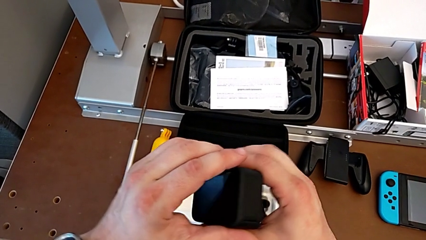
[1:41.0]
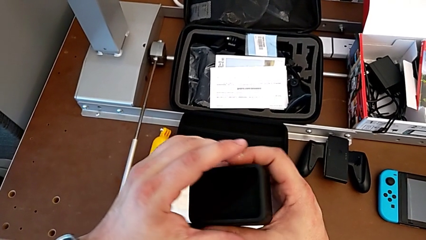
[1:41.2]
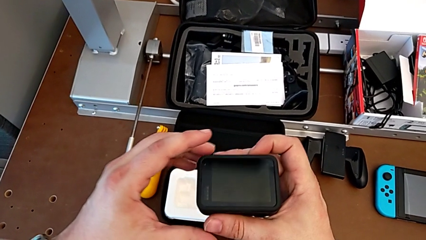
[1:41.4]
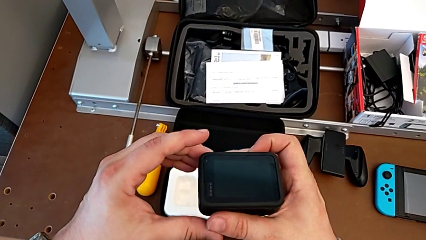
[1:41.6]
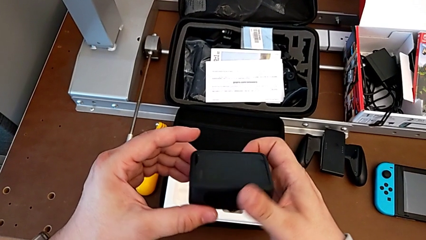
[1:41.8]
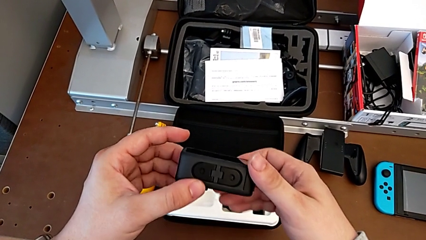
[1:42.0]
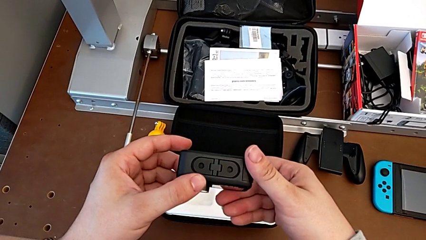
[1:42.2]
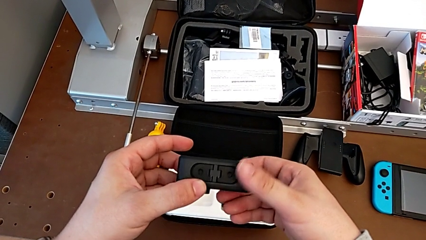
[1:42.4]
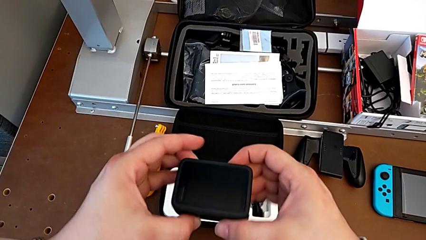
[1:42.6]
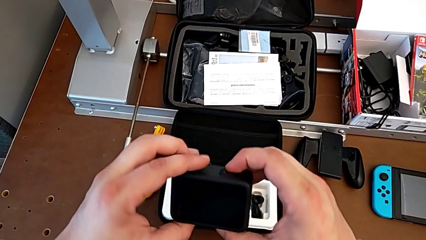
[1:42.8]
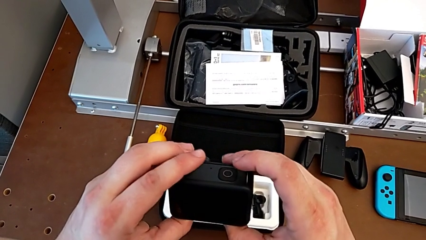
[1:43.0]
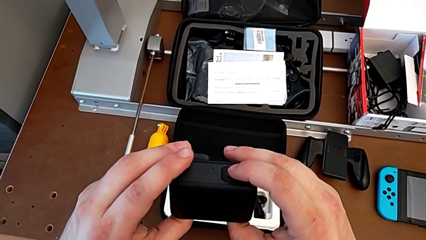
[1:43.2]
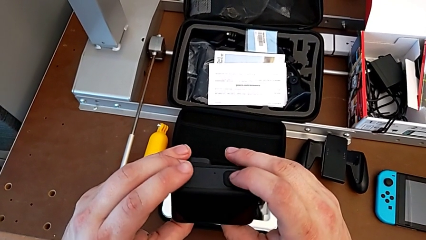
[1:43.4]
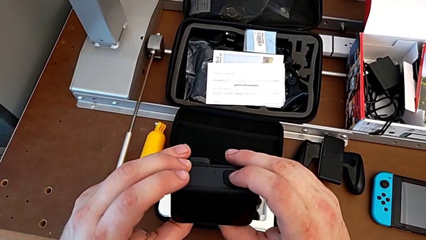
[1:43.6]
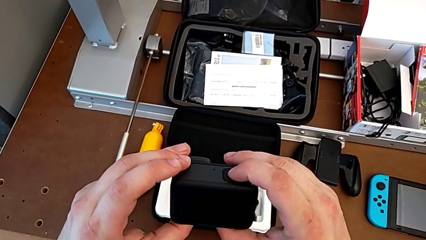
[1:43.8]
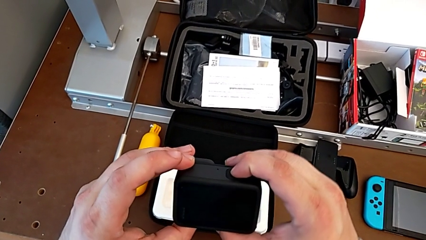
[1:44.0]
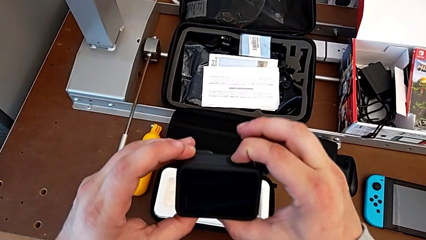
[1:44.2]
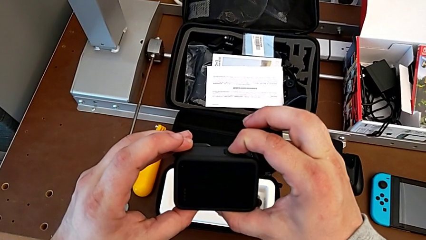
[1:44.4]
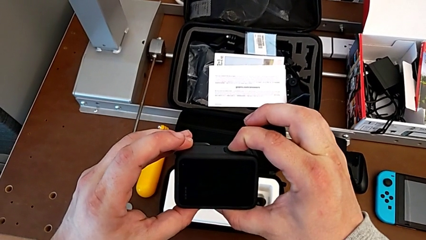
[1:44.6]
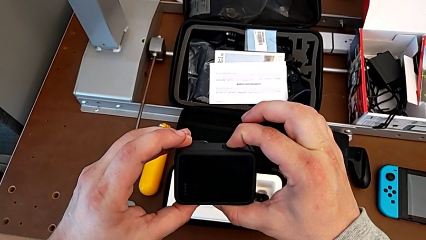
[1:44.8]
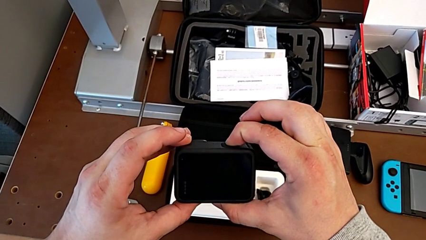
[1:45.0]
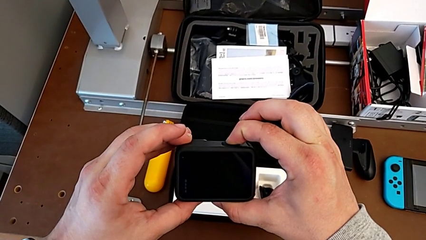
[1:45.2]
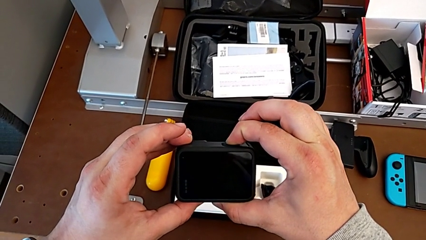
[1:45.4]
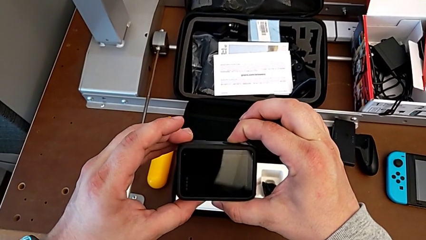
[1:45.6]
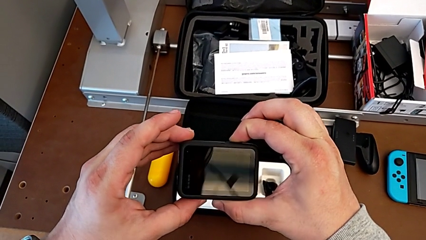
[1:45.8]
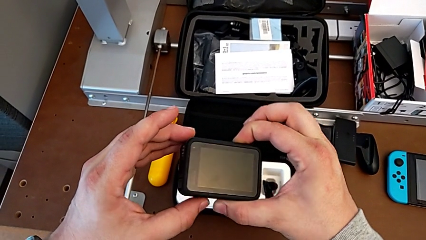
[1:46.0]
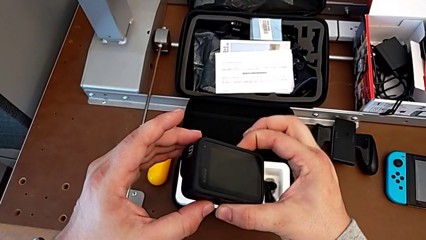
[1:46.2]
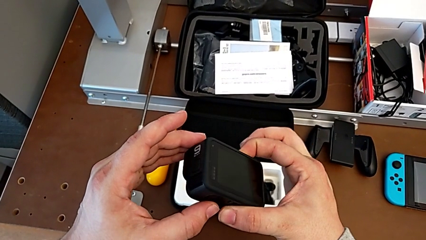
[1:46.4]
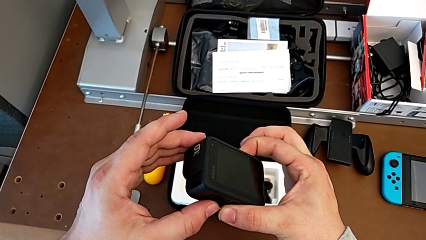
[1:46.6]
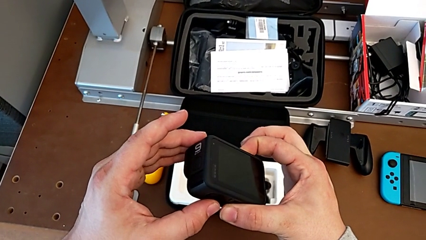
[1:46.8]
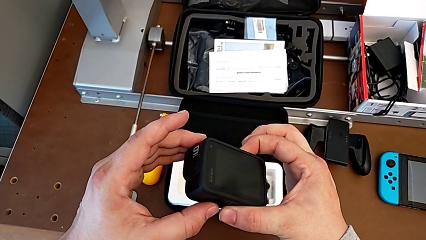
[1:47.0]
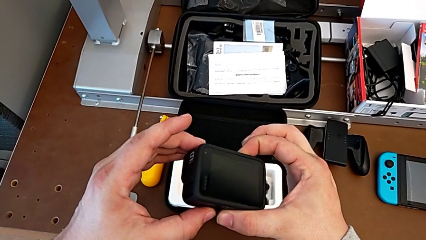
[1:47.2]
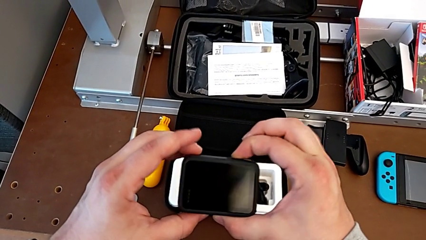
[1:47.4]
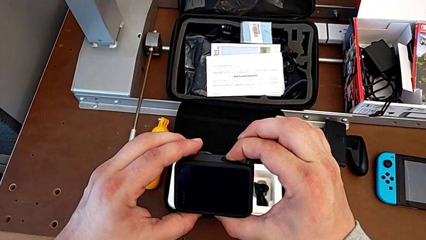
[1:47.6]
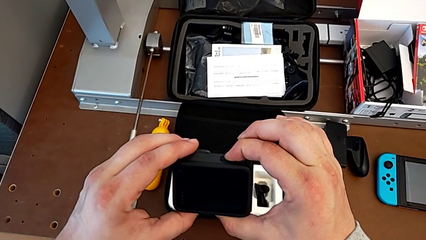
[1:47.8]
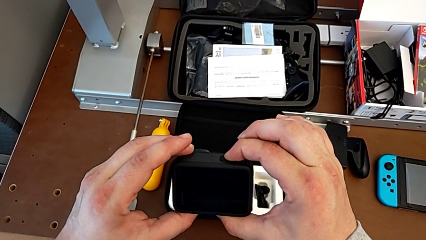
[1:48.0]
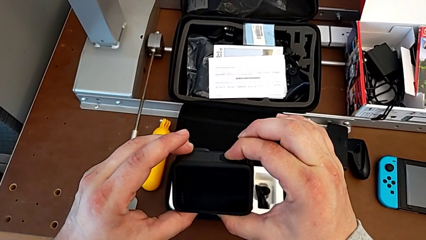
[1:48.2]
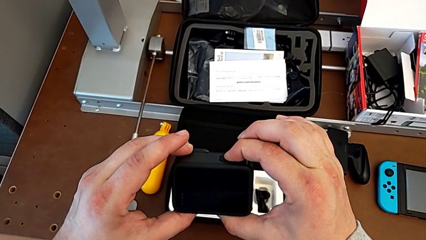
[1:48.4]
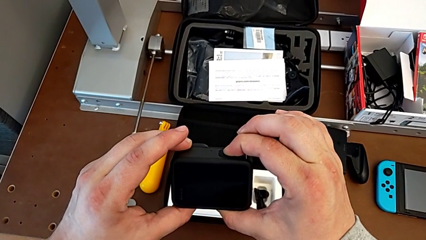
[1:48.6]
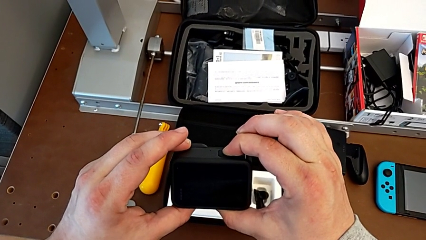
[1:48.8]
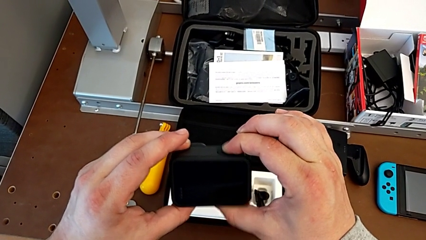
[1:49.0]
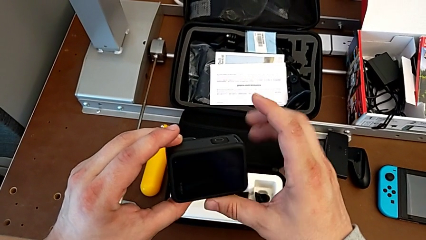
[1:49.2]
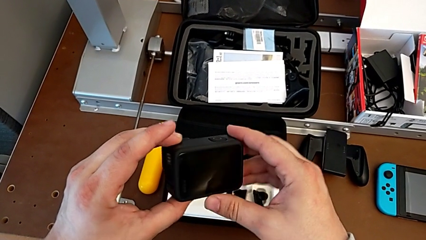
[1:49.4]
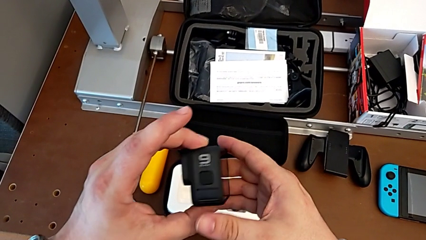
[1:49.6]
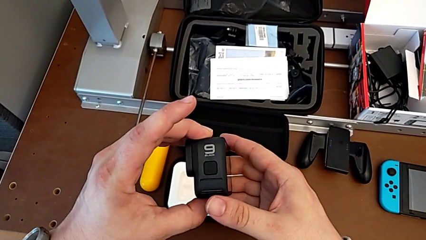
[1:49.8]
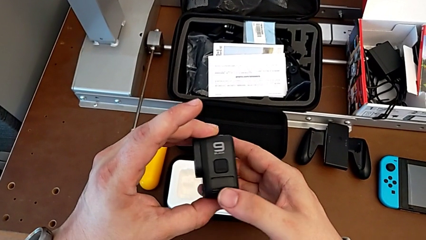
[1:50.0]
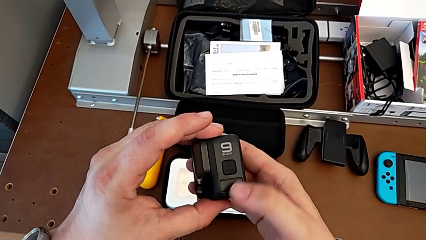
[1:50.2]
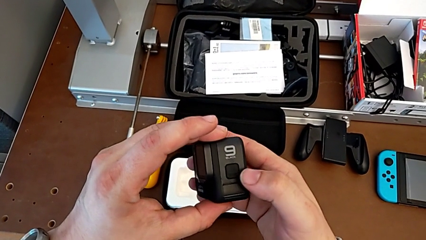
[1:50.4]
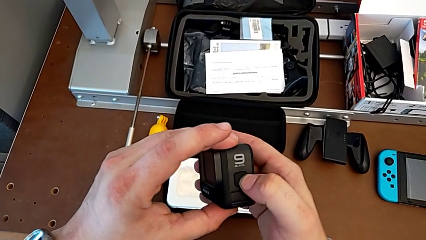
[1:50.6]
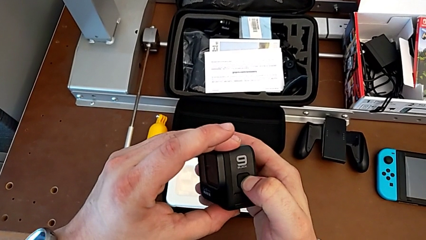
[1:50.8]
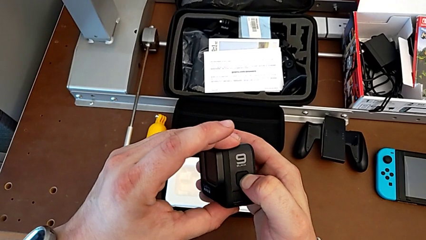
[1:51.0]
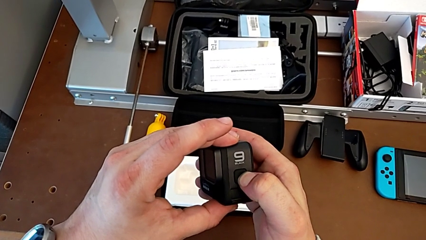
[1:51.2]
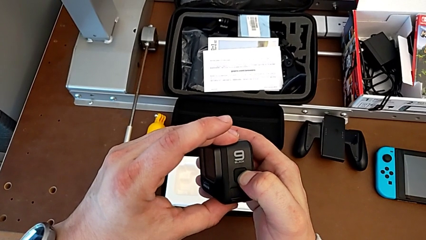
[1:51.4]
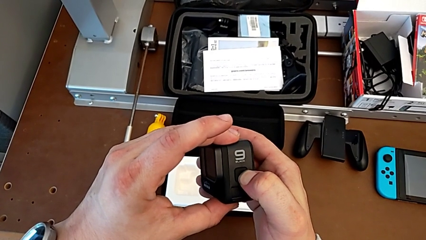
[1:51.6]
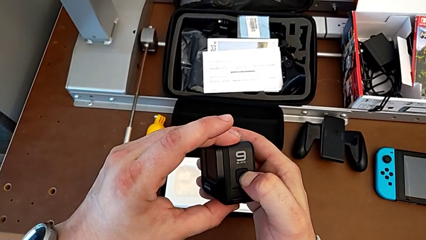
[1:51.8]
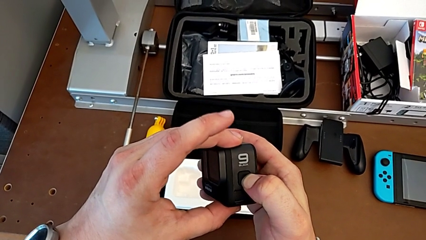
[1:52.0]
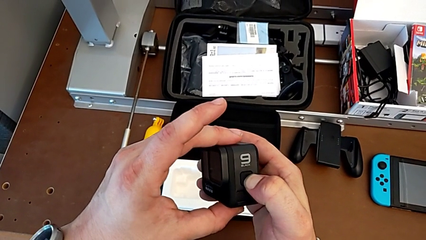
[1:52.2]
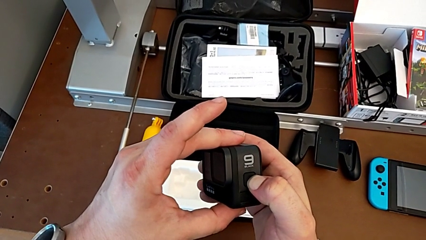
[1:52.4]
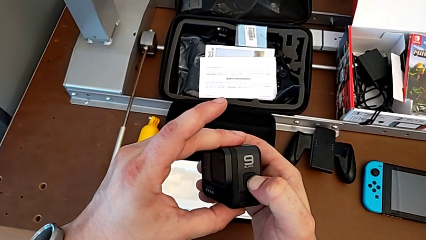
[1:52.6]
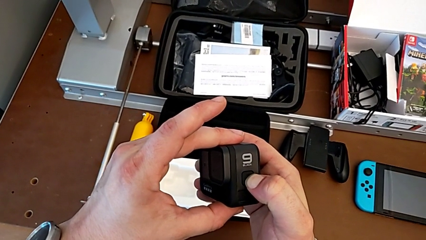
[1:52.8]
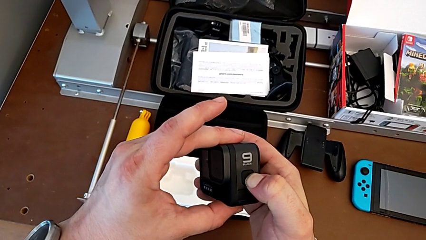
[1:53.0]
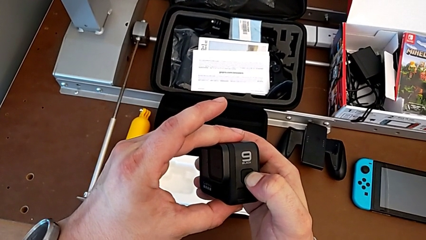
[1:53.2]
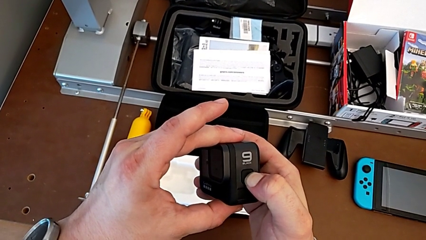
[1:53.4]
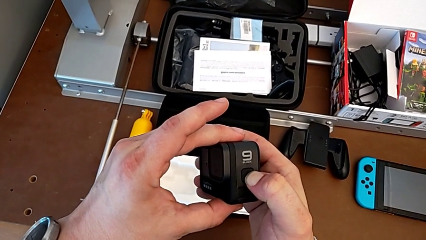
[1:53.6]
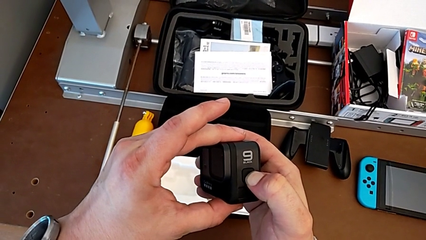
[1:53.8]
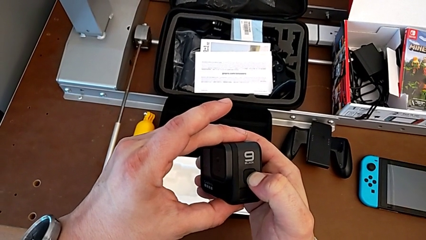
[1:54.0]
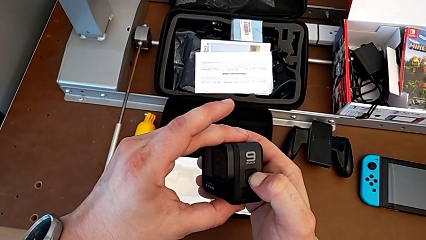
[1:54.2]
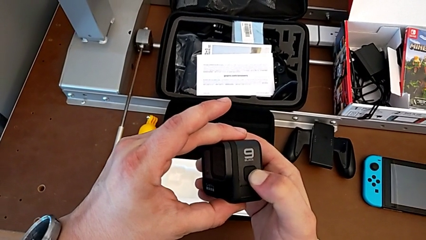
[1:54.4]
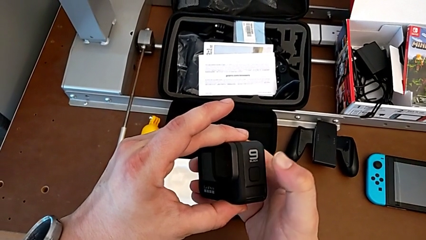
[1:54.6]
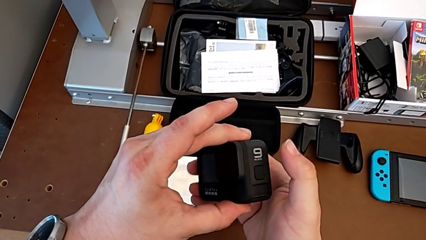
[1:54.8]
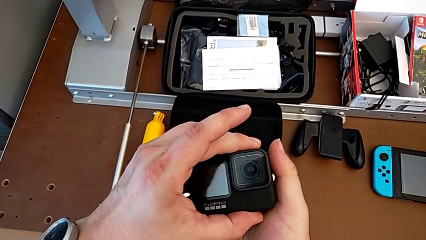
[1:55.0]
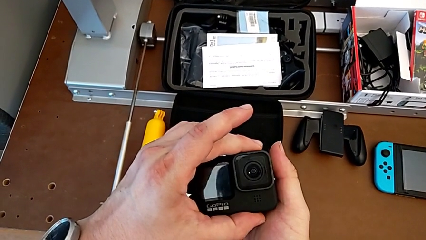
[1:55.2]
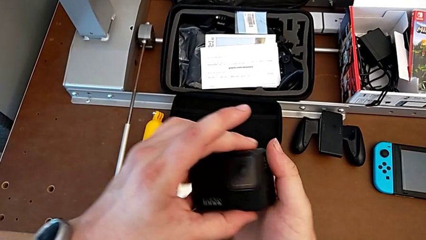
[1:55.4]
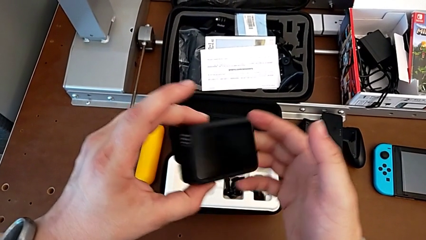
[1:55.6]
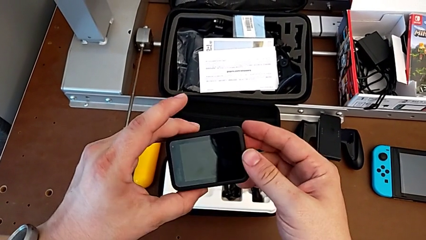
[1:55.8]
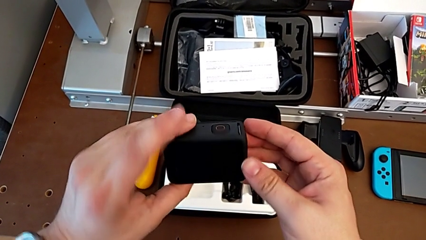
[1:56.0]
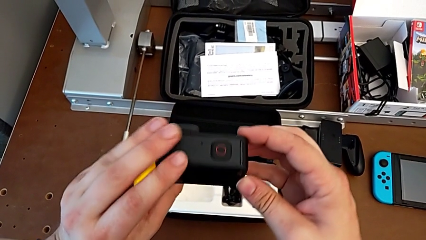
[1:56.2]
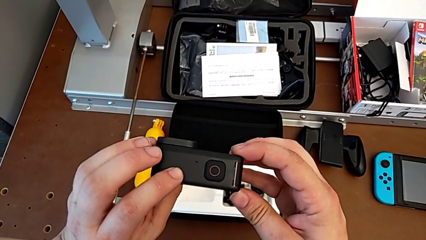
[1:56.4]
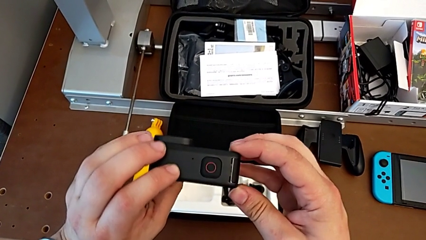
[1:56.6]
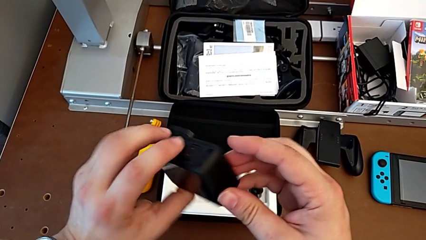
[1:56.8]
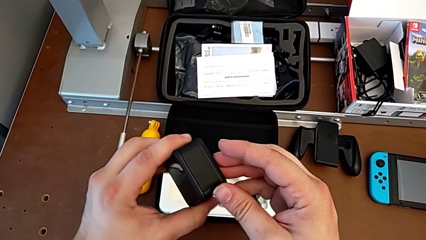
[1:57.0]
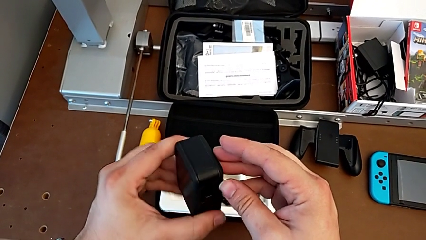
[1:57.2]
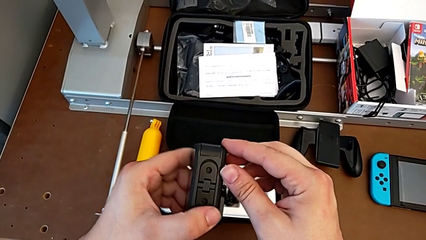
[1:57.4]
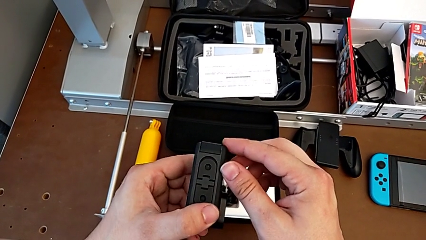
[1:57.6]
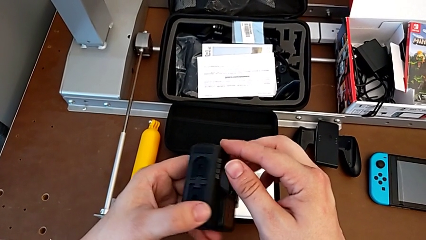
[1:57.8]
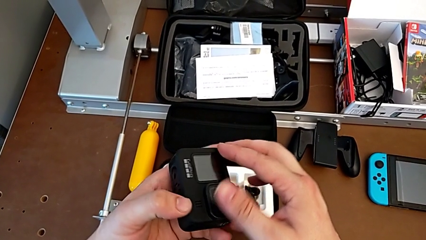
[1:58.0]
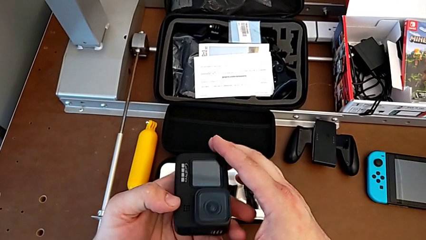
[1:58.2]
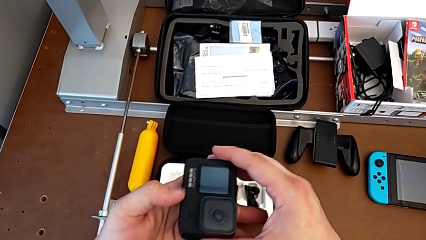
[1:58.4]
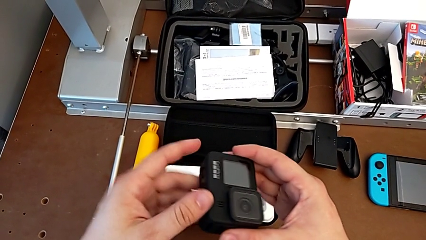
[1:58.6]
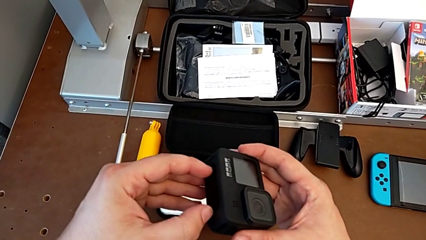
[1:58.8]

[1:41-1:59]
The camera wearer turns off their GoPro. They inspect the GoPro, press the upper button, rotate the GoPro, press the right button and rotate the GoPro.
